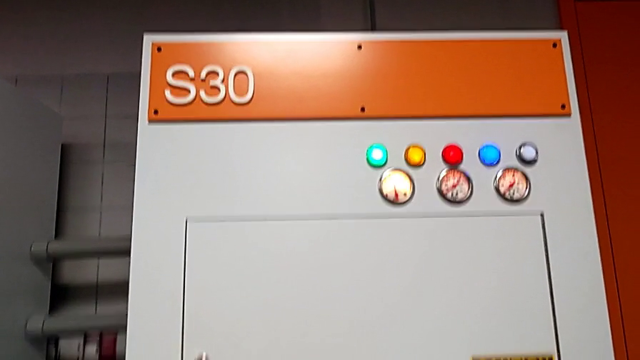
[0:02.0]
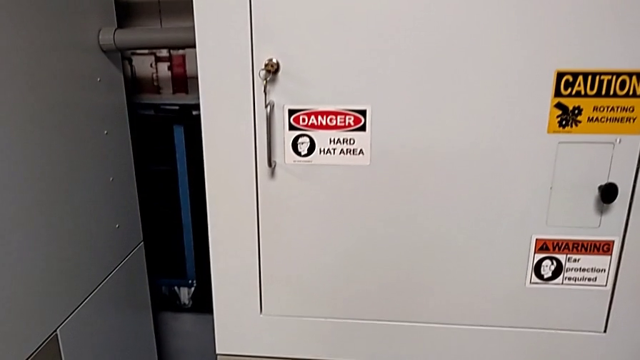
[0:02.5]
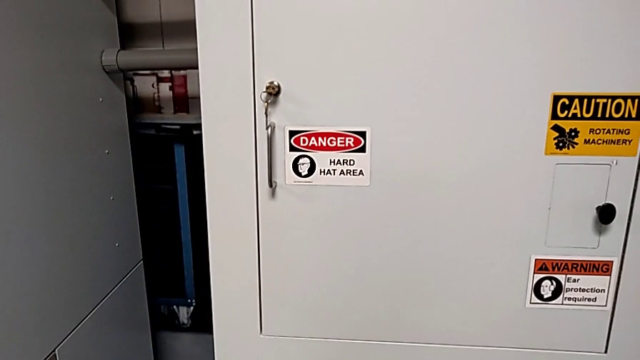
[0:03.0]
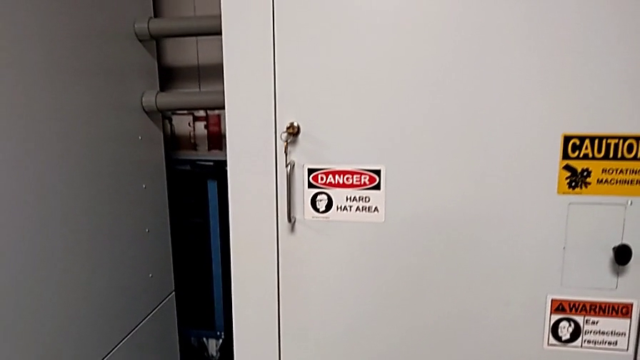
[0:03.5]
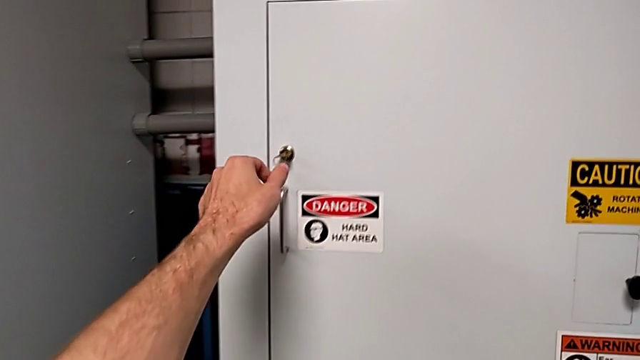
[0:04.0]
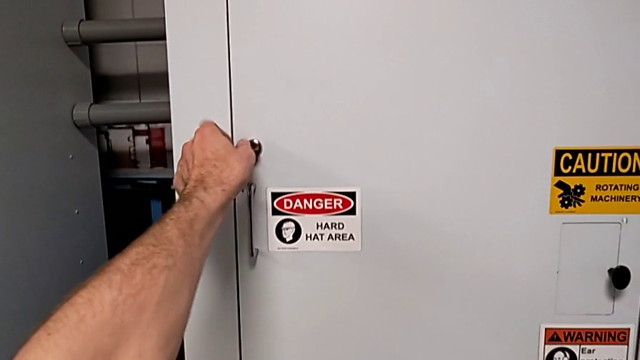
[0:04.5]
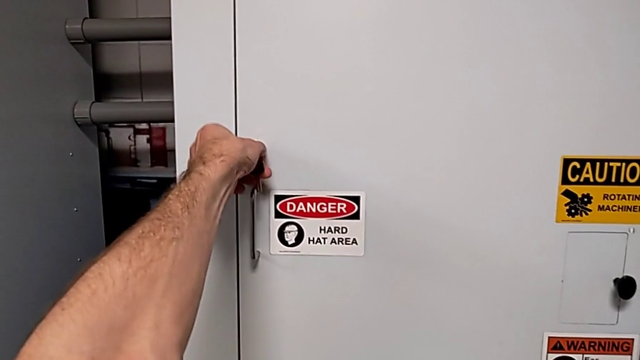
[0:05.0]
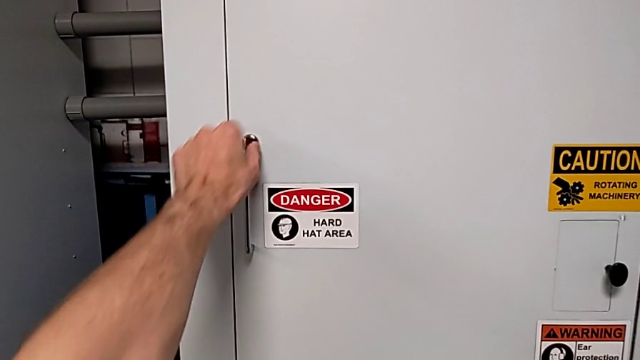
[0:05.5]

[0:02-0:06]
The camera wearer unlocks the front door. They unlock the front panel door.

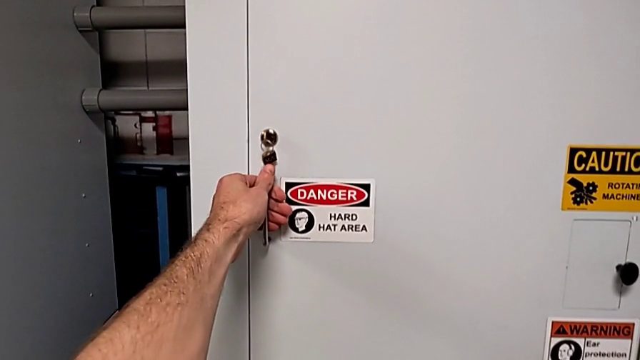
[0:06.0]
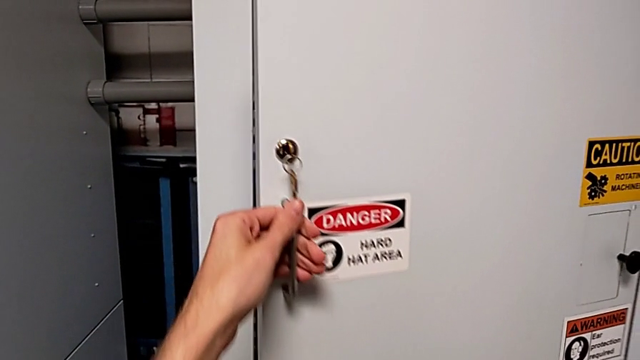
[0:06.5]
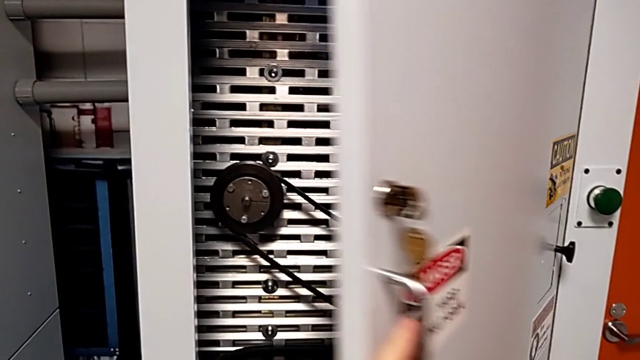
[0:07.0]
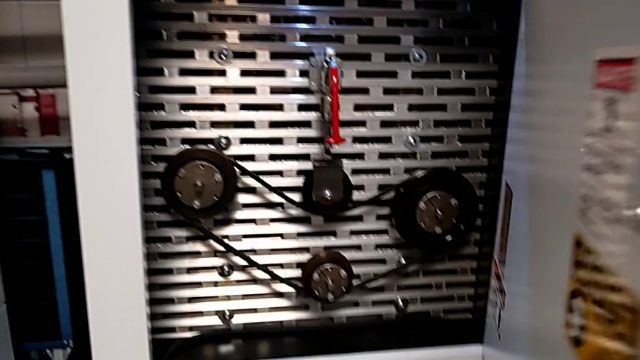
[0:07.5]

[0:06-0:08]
The camera wearer opens the front panel door. They open the front panel door.

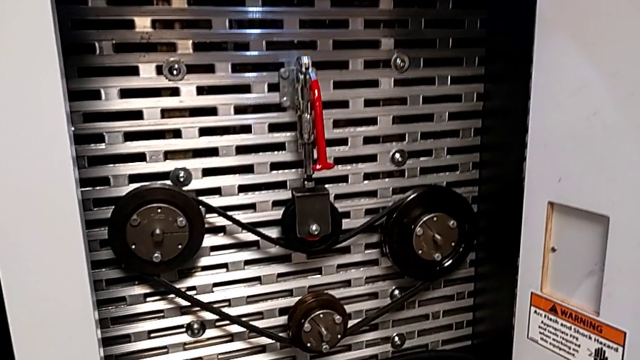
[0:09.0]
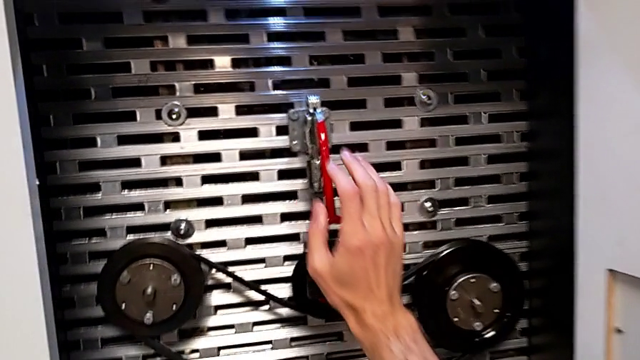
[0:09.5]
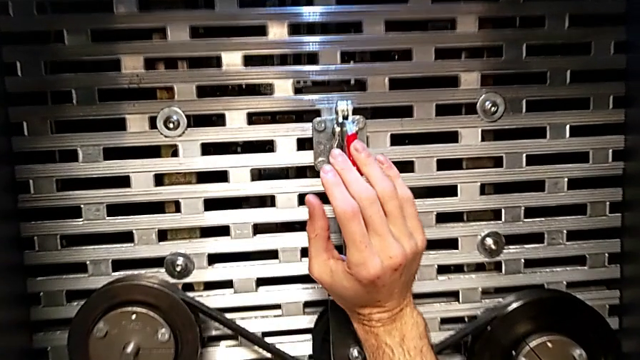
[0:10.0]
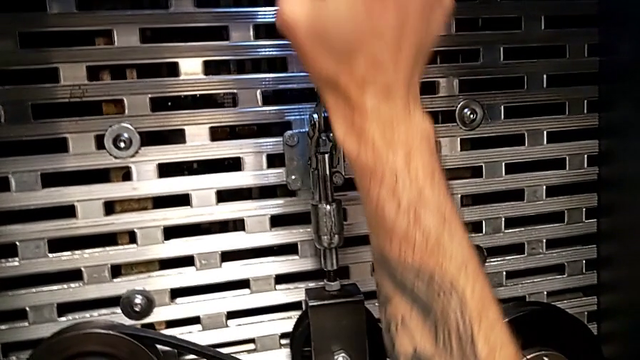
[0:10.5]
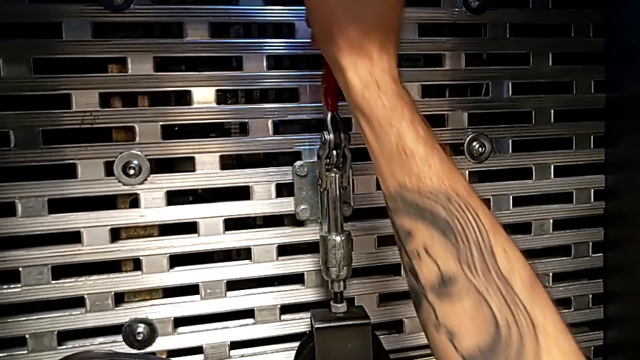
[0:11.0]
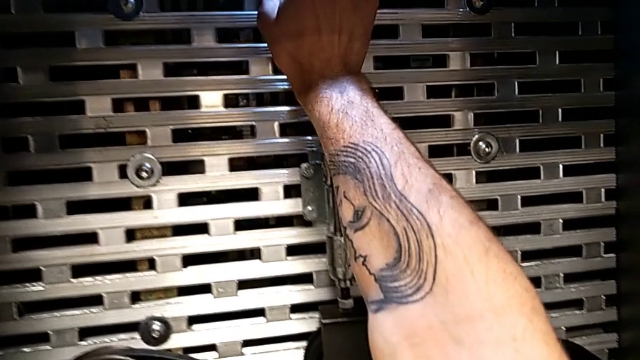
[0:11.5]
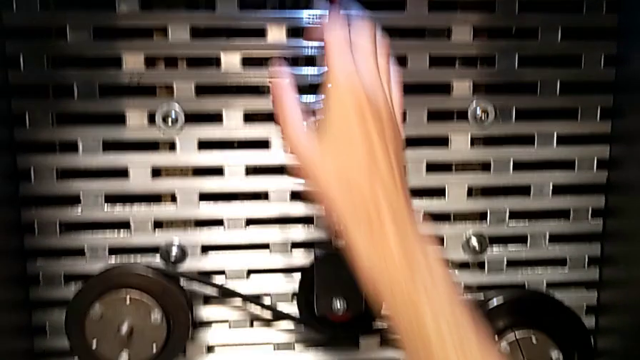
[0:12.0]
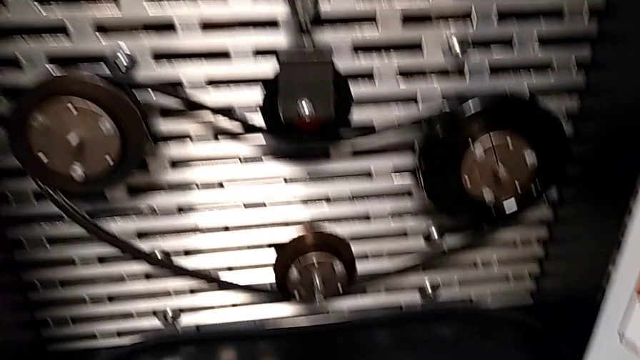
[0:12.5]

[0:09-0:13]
The camera wearer lifts the red lever of the machine. They pull the red lever.

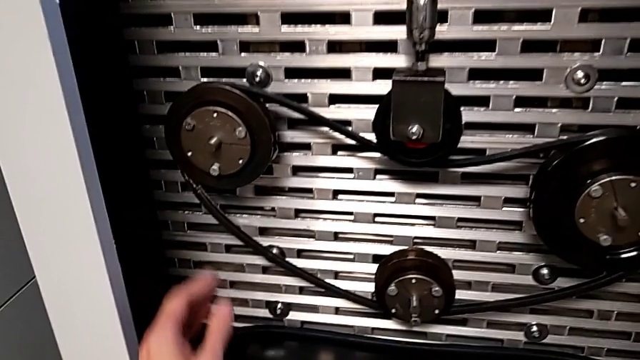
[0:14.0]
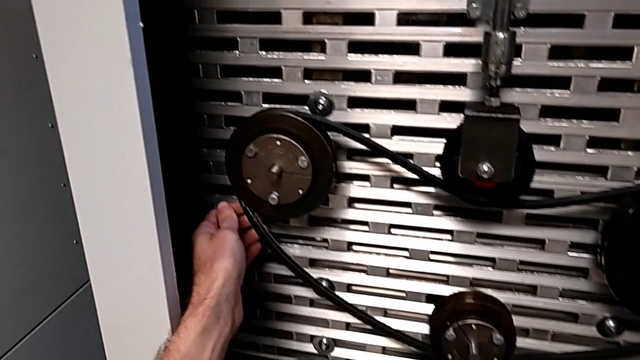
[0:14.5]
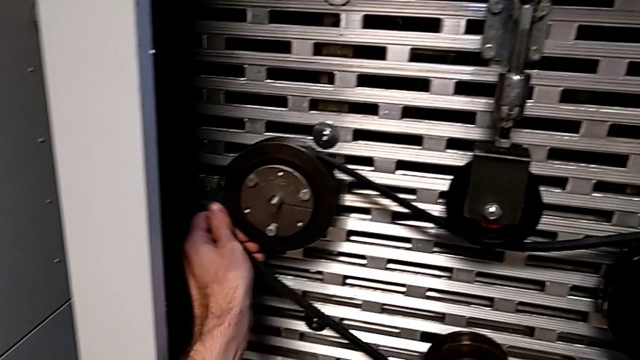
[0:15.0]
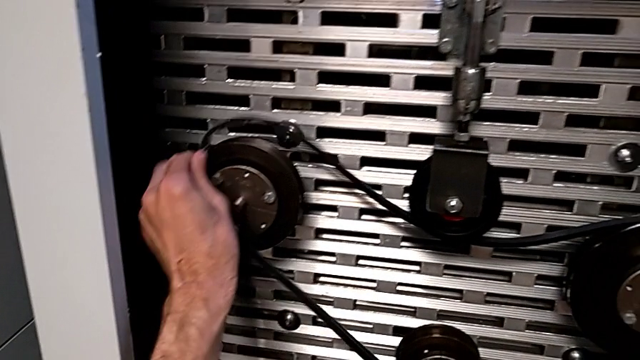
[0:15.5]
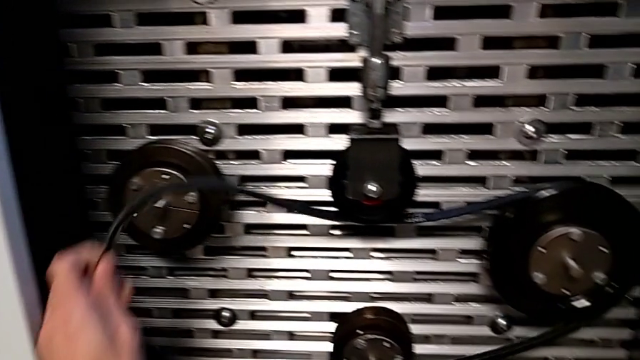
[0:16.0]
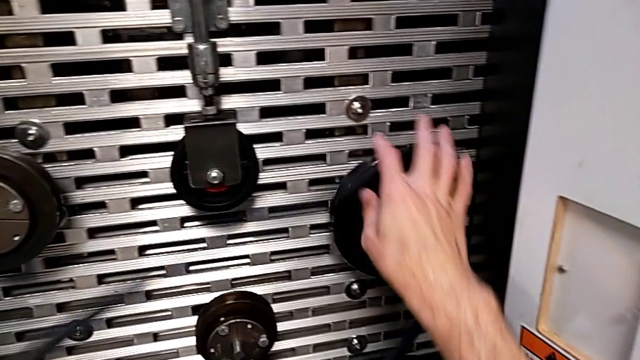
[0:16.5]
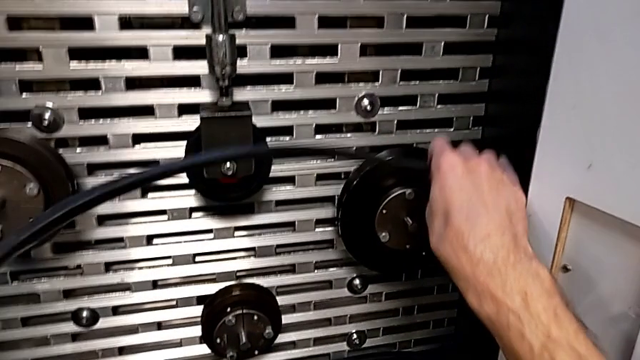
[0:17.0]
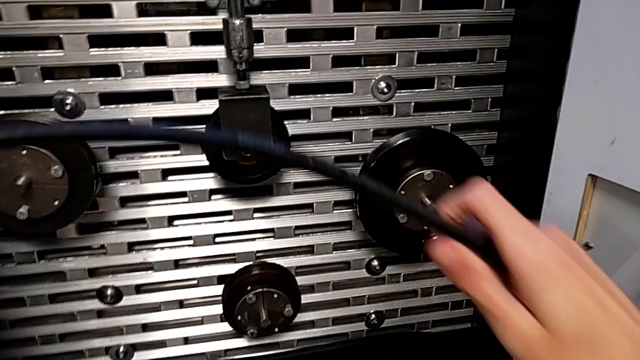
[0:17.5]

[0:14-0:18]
The camera wearer removes the belt. They withdraw the old belt.

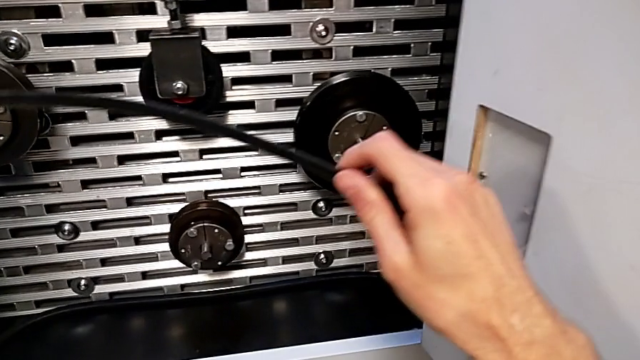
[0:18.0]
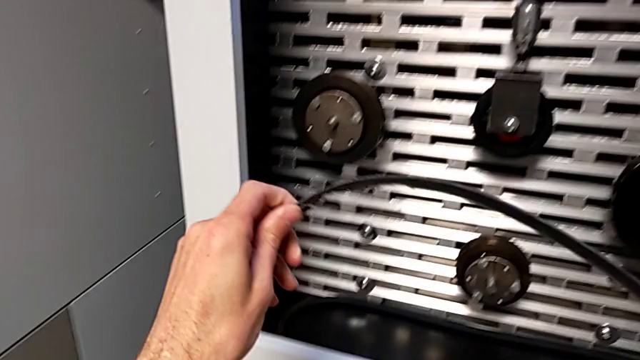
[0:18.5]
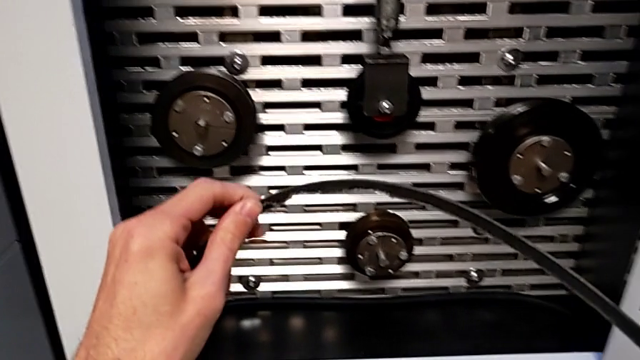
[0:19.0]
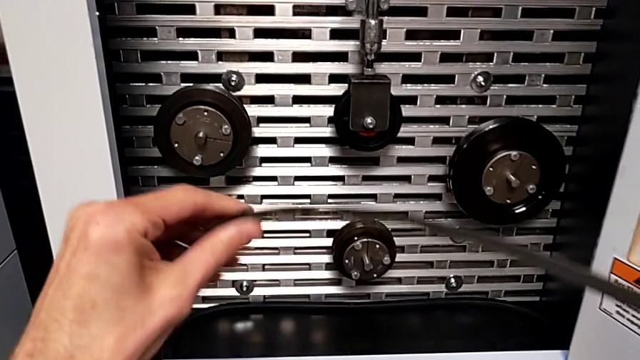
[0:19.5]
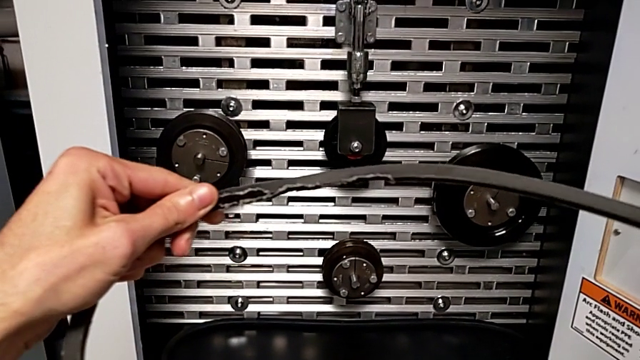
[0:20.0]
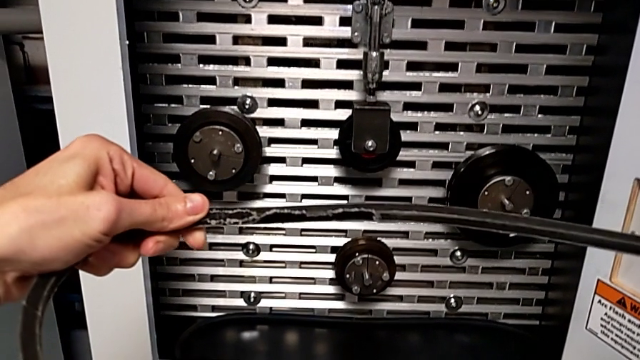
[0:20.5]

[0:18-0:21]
The camera wearer inspects the belt. They begin to inspect the old belt.

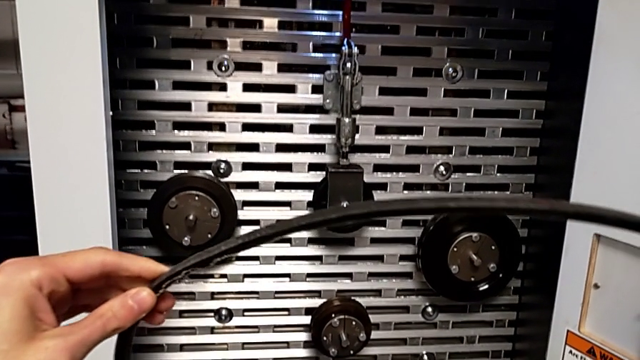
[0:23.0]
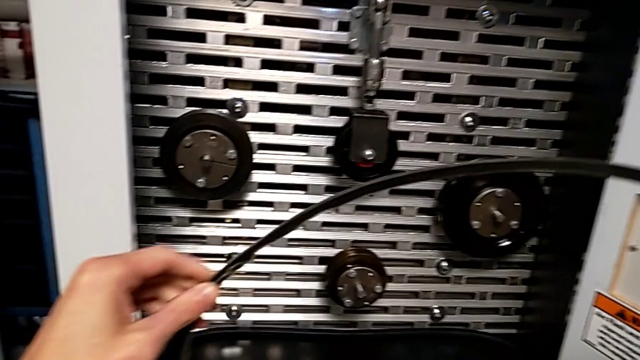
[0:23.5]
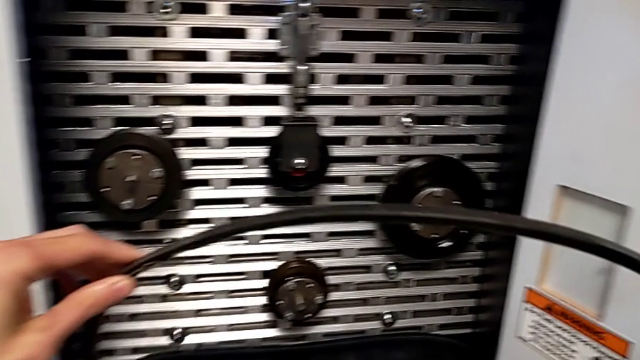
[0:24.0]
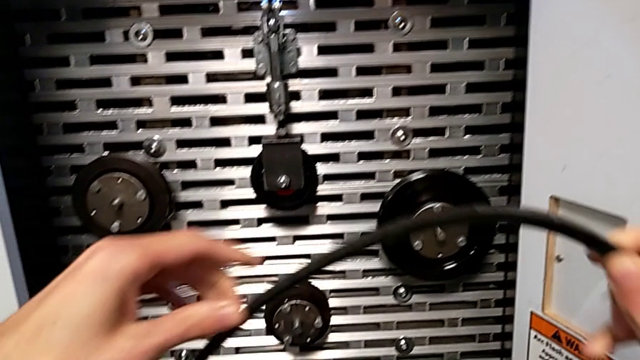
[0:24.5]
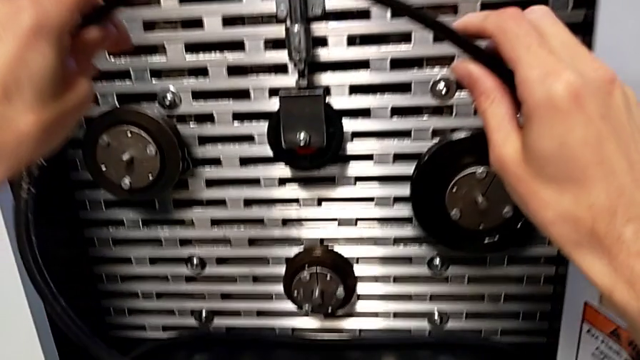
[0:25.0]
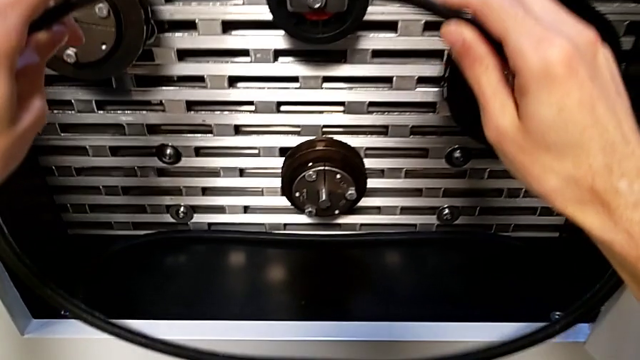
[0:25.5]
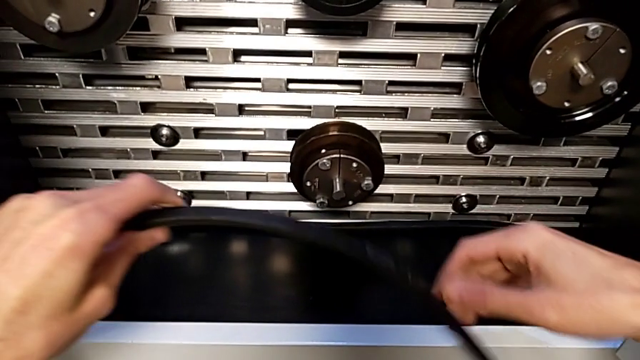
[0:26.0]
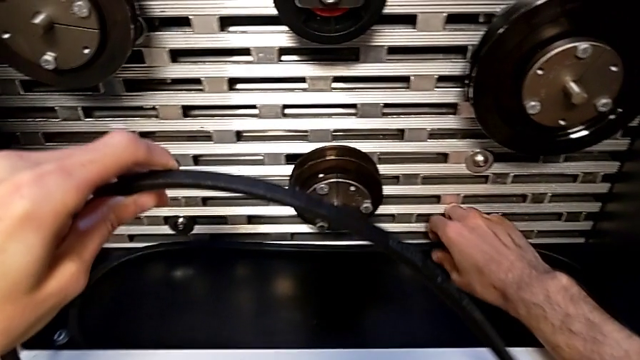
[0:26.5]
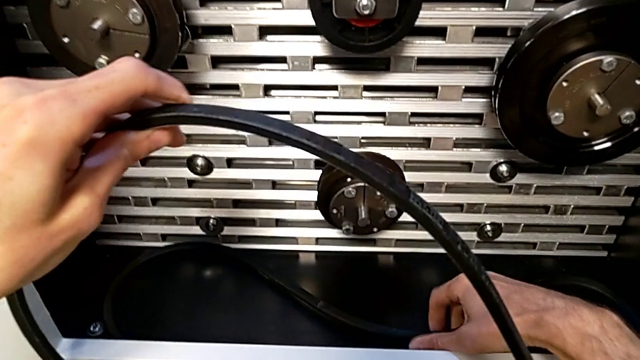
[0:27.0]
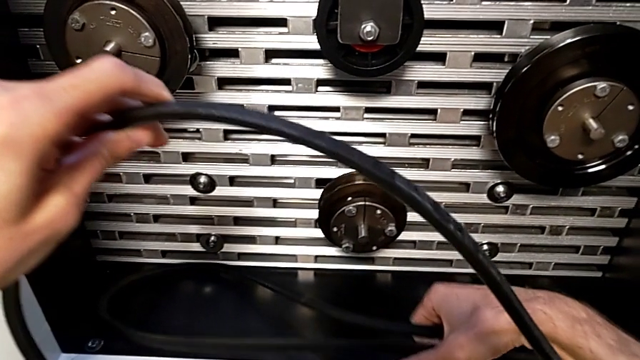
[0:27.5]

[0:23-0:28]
The camera wearer is putting the old belt down. They place the old belt and grab the new belt.
